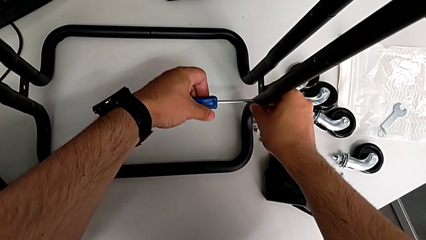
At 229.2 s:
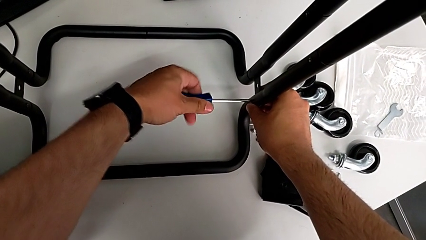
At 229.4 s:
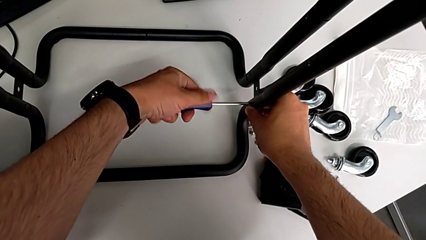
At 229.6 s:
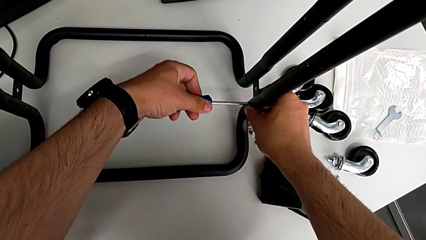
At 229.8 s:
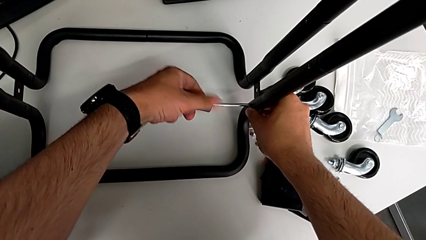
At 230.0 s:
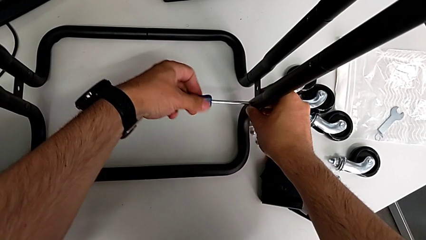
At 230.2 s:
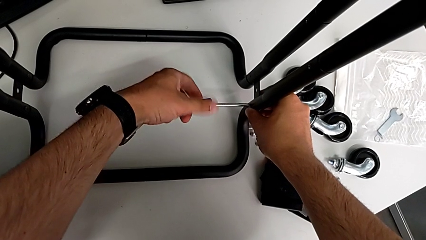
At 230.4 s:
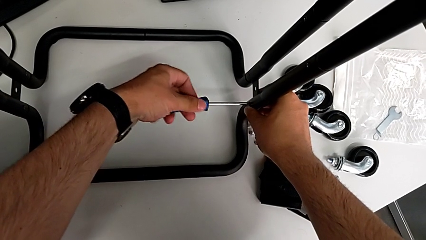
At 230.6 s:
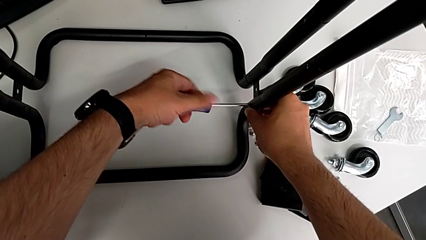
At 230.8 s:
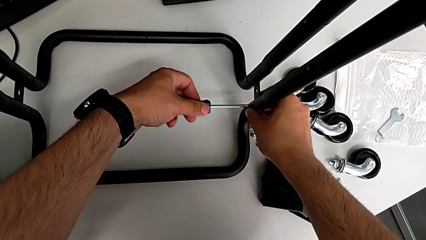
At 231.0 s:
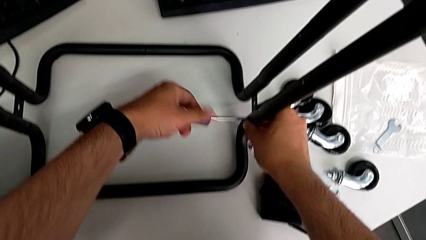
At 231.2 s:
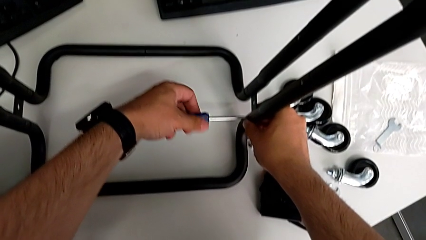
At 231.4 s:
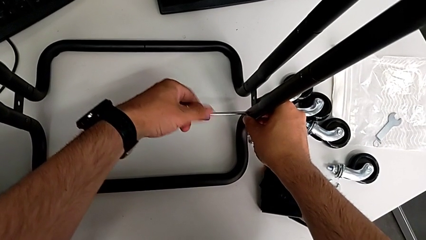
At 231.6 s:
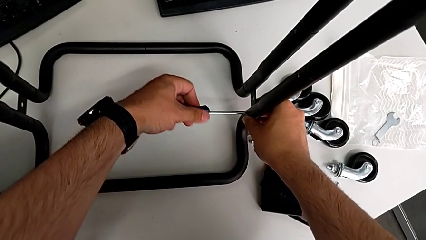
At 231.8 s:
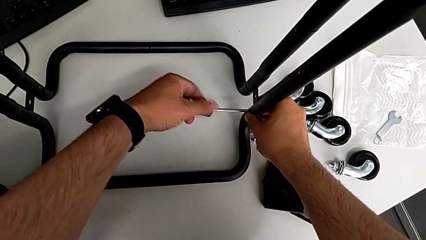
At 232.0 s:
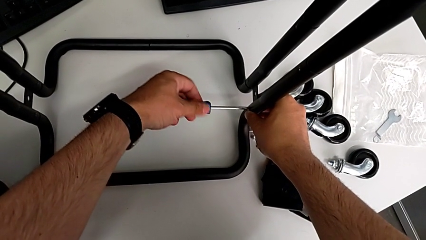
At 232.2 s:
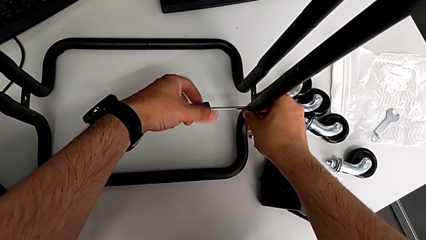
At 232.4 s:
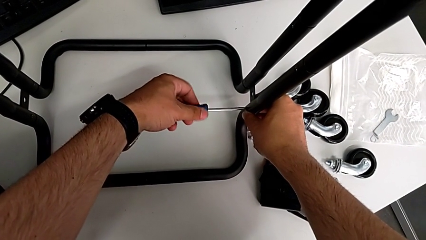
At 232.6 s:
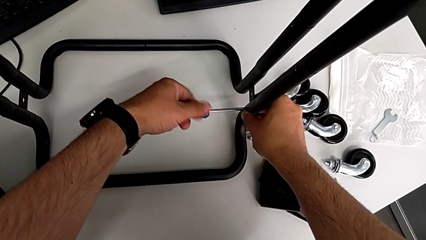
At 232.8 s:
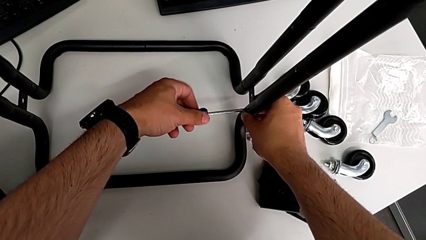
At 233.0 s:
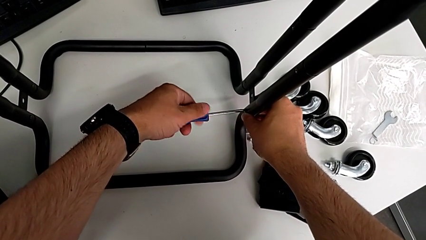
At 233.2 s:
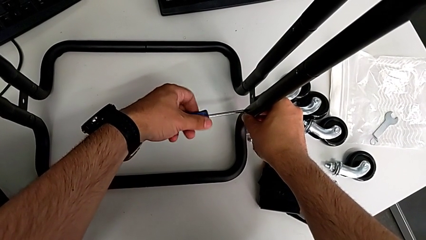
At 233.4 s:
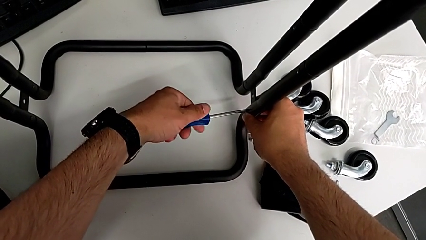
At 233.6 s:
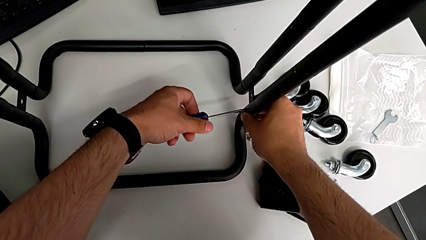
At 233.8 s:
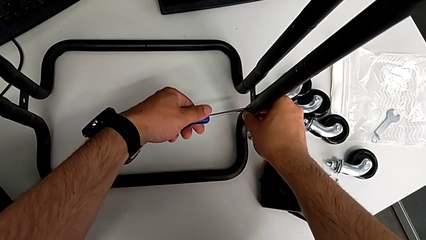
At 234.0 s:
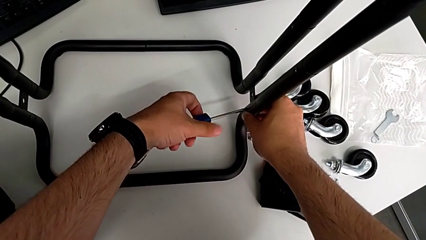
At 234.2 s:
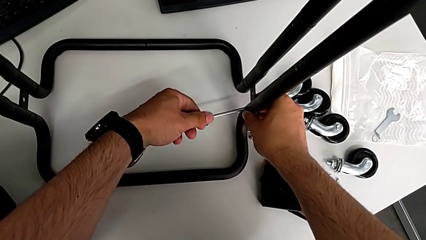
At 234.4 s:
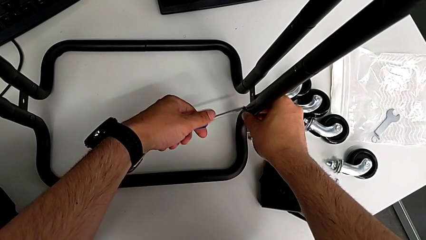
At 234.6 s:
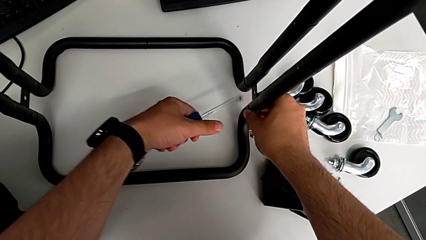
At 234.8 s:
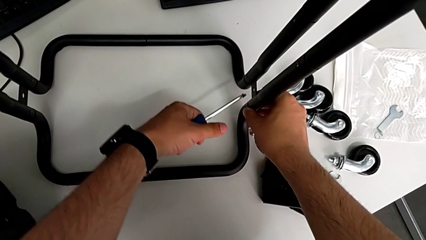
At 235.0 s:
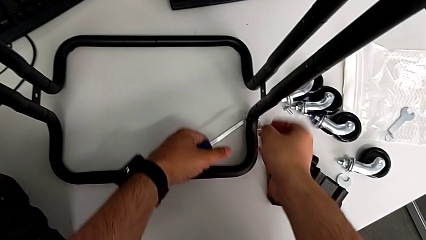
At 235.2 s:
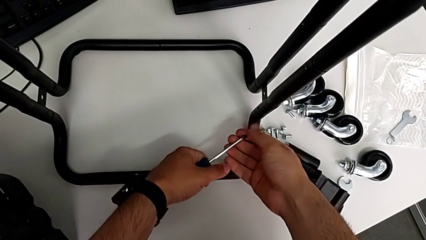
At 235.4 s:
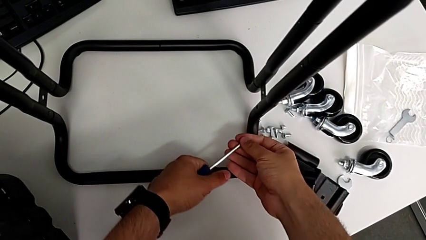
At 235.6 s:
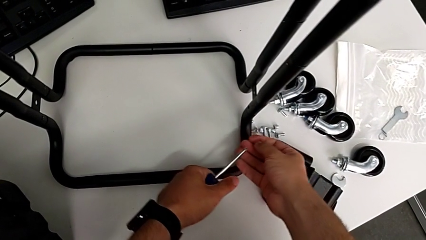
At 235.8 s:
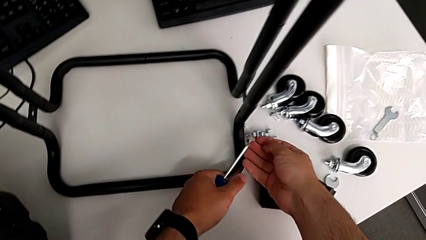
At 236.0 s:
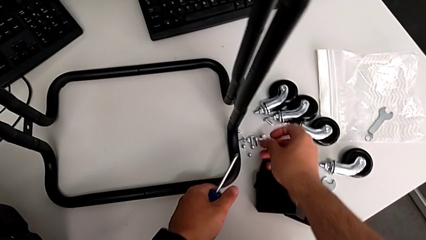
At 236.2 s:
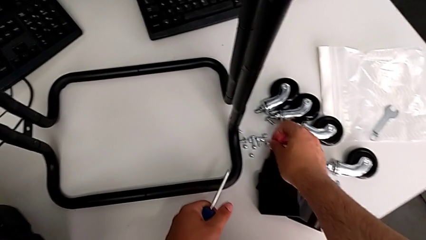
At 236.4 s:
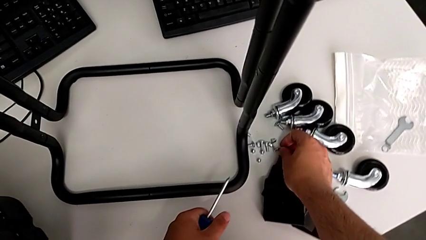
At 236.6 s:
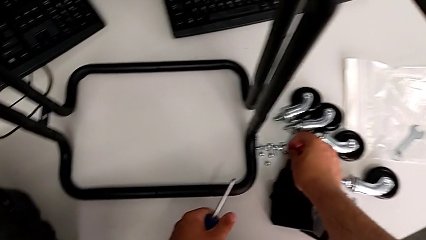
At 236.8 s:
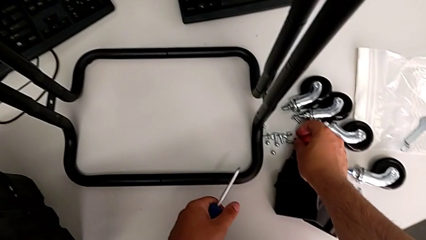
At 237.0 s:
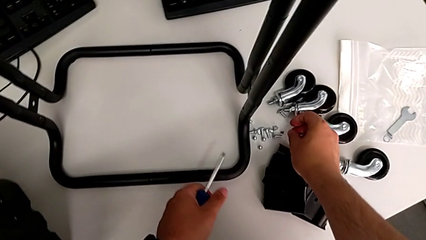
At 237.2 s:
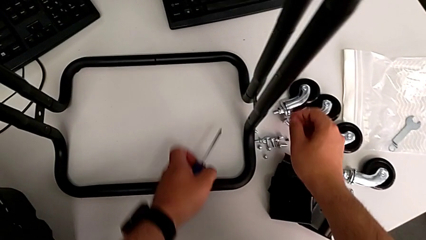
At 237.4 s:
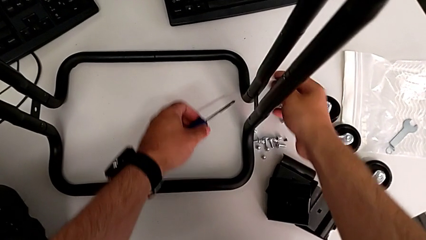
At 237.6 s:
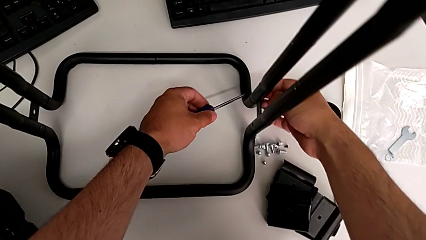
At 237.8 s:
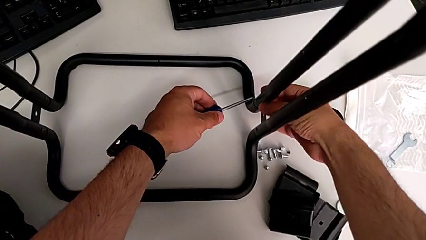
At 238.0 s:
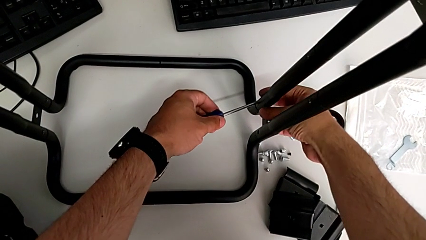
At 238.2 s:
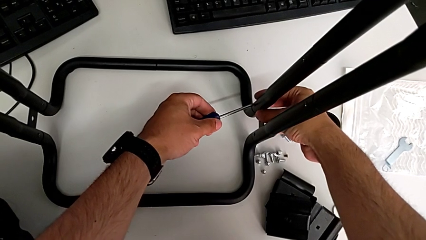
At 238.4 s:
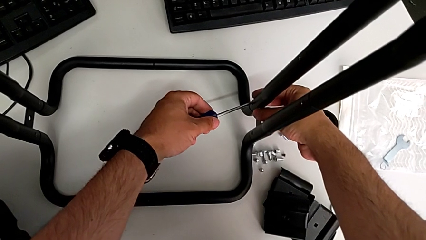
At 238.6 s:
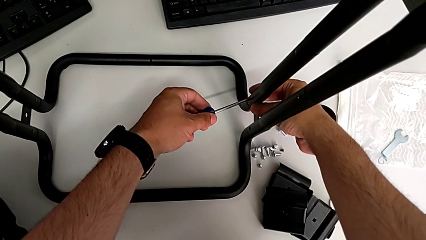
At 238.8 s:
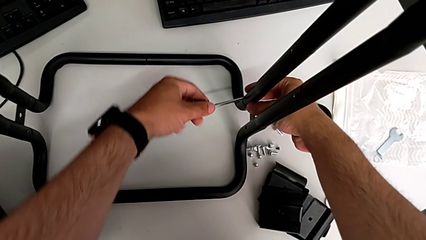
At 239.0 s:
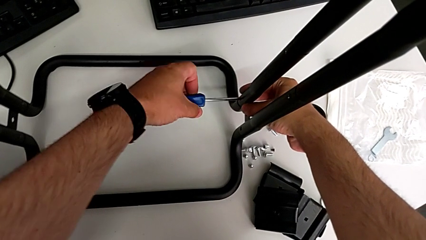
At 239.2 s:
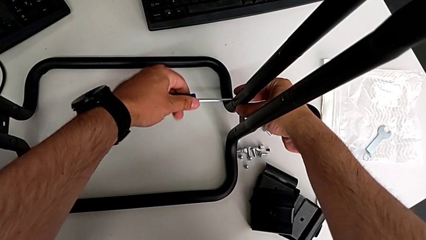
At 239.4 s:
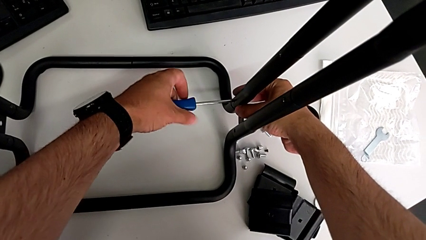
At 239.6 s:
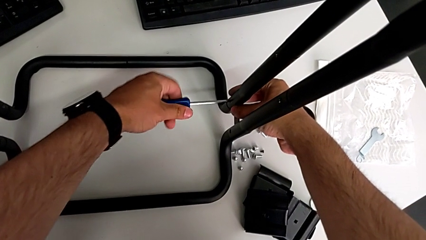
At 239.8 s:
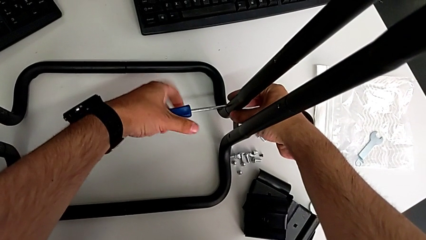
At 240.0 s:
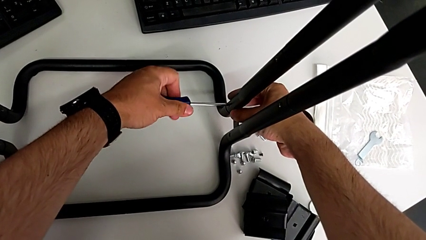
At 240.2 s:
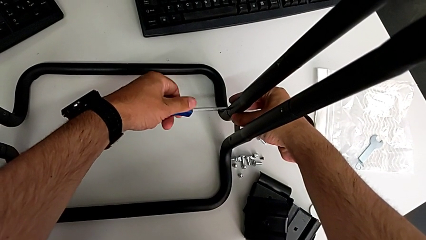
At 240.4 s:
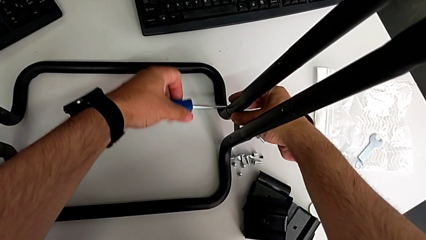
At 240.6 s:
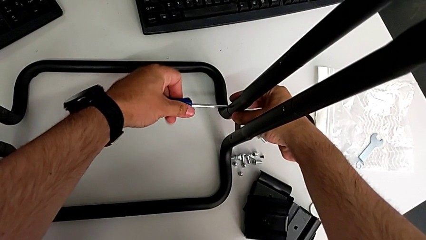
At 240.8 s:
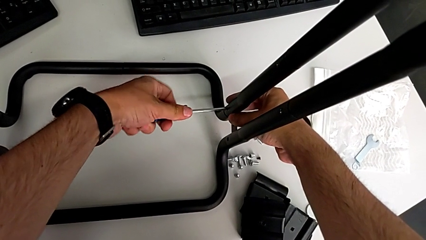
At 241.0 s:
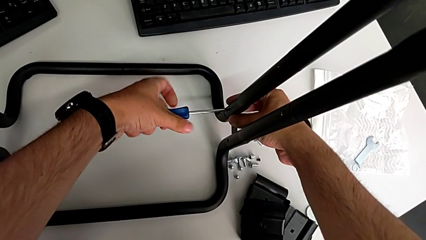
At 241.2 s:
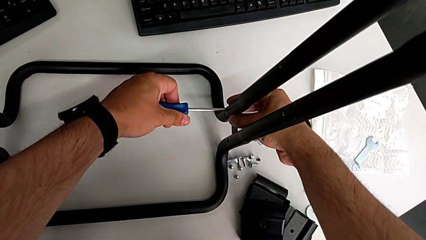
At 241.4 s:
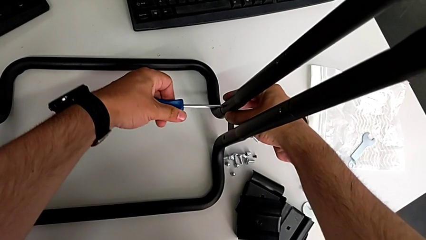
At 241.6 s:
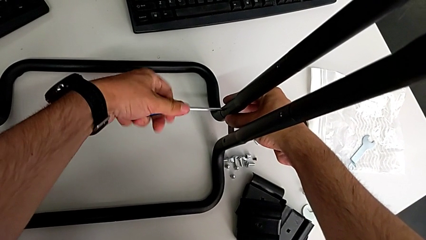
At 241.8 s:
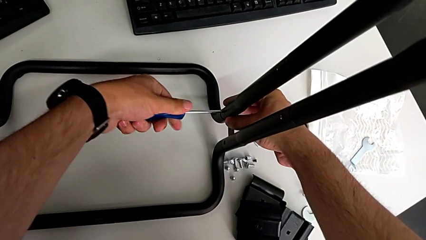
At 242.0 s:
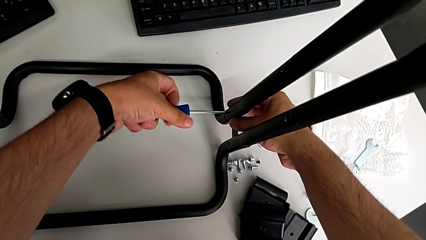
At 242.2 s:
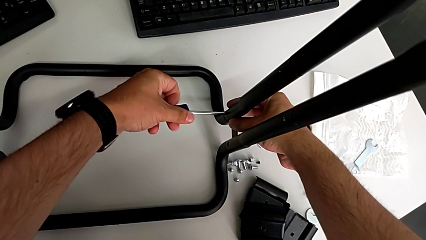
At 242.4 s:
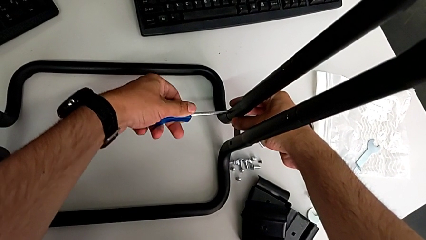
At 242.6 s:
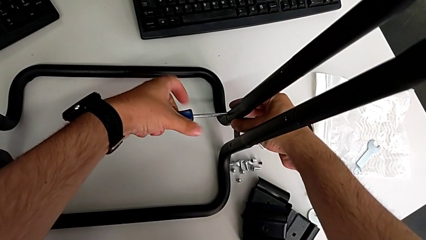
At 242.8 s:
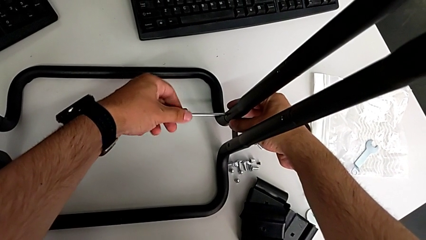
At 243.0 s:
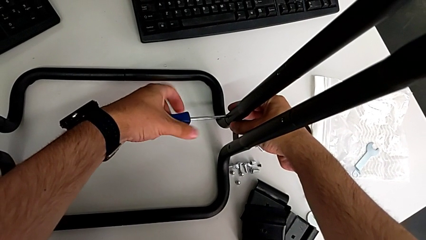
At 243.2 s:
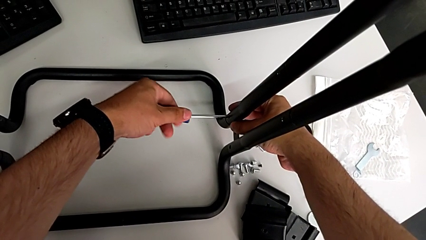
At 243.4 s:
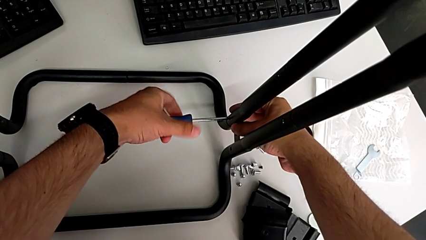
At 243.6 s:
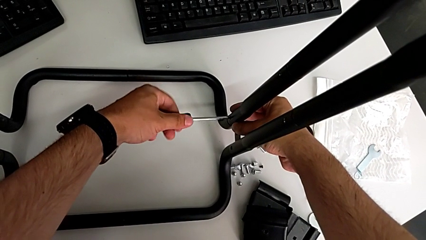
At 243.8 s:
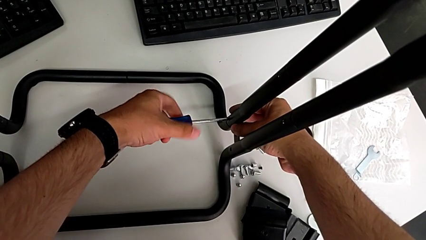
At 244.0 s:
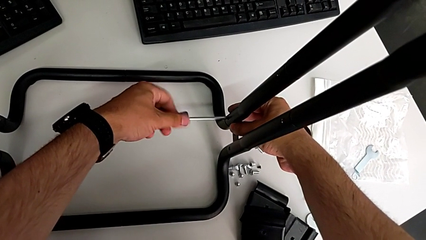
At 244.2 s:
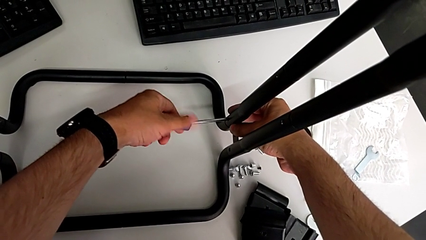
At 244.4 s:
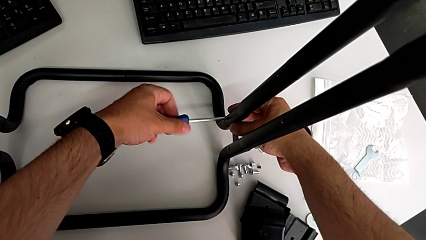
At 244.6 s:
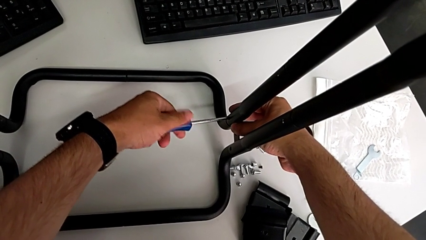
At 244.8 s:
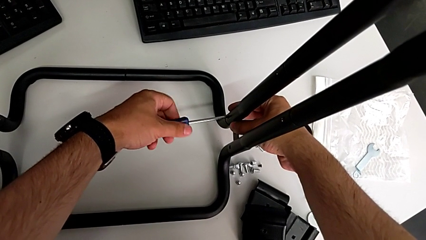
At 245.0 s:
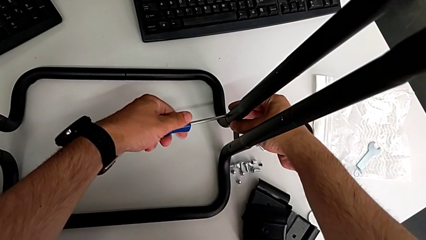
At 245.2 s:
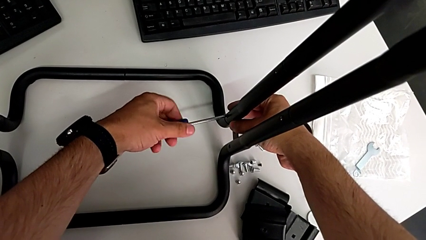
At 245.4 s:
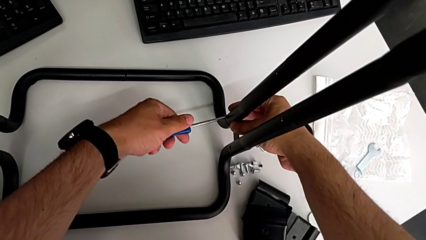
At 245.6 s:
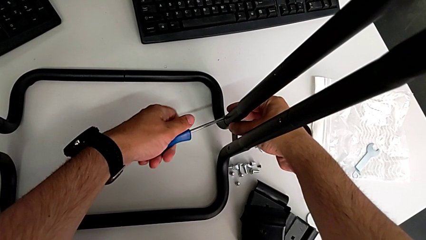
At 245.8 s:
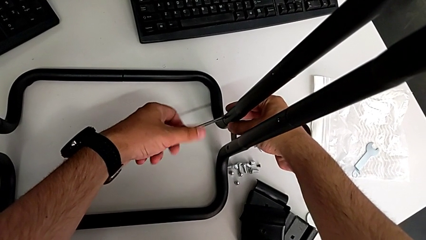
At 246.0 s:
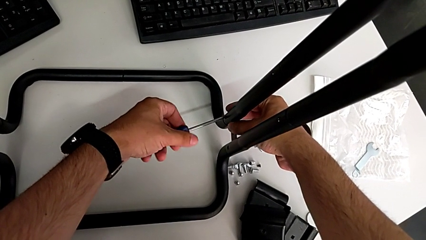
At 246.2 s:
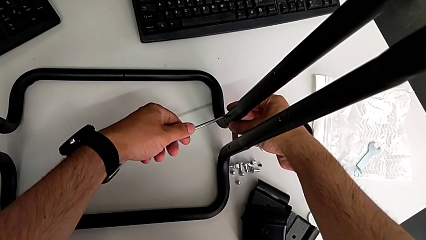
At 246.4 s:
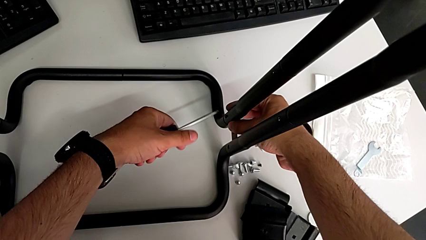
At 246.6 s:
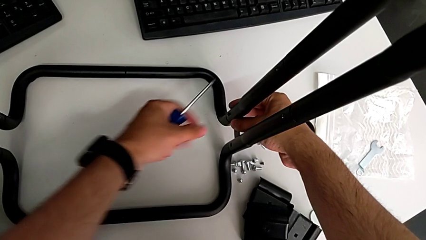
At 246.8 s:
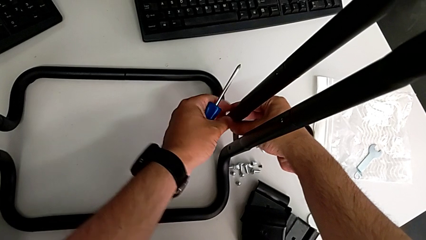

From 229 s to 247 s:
The camera wearer is unscrewing the first side bar. They unscrew the first screw, grab it, place it and unscrew the second screw.
